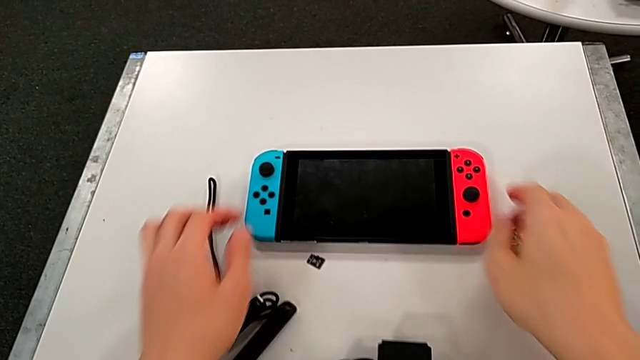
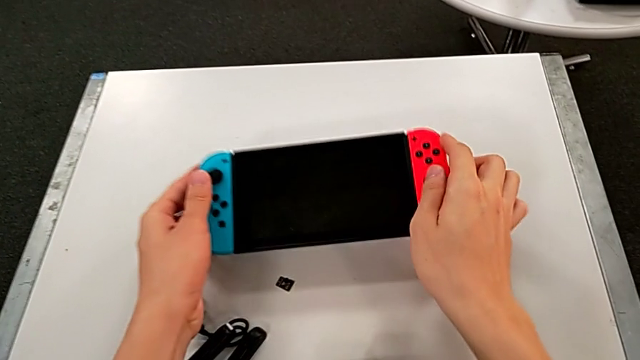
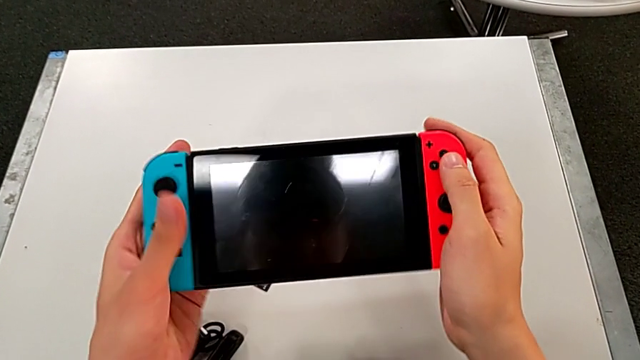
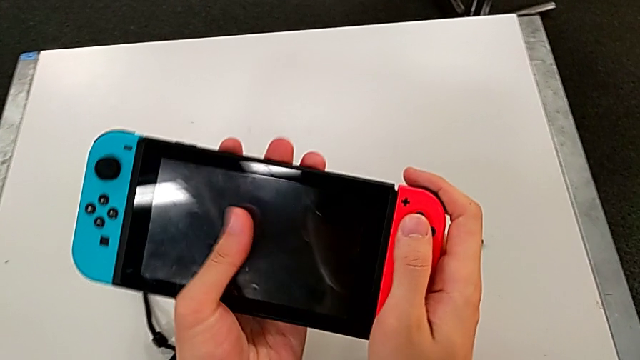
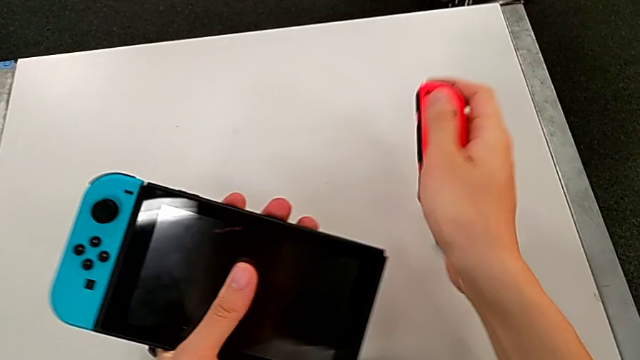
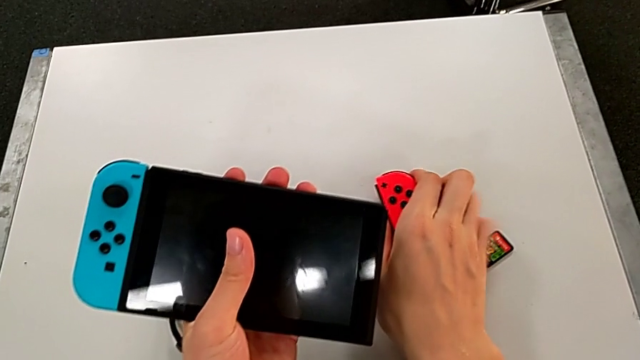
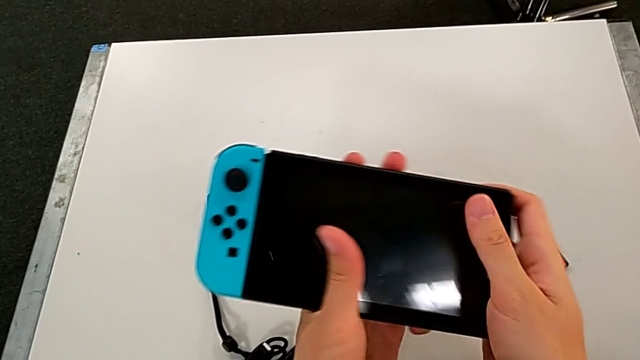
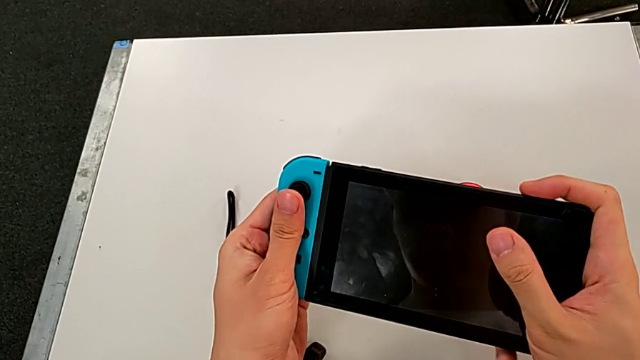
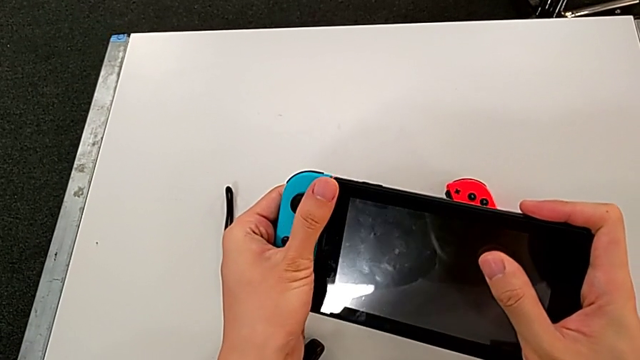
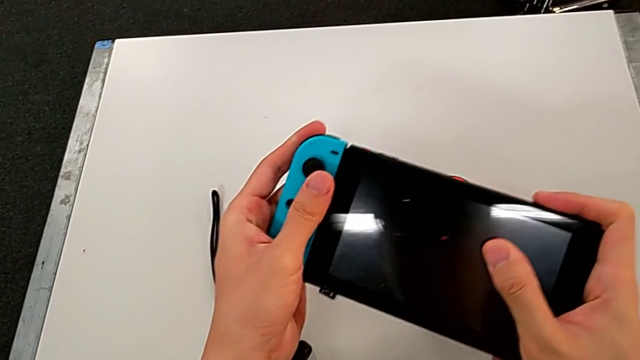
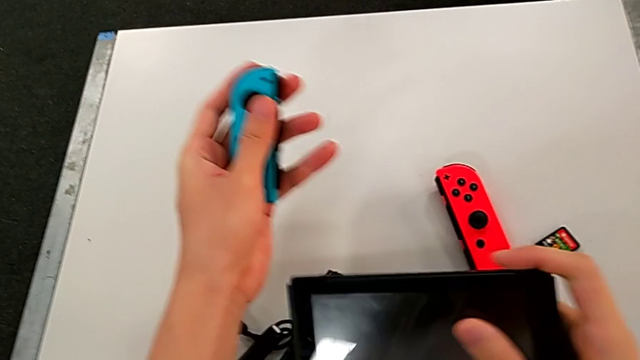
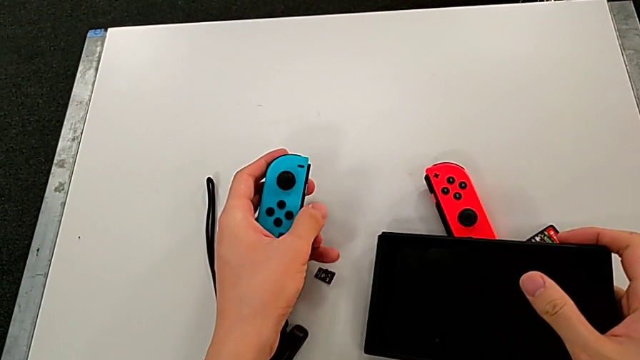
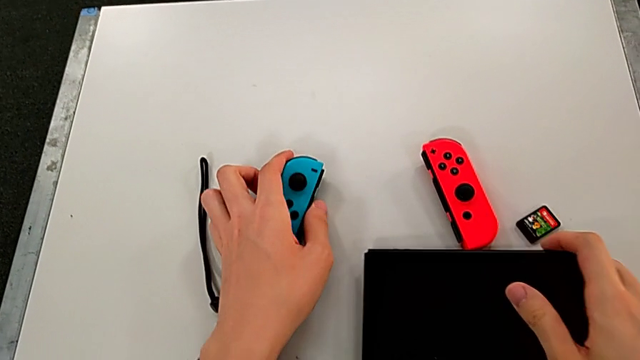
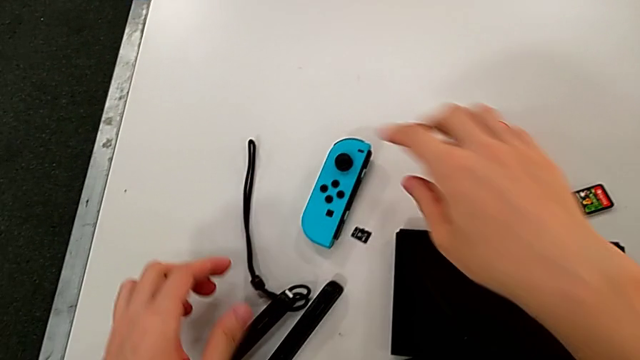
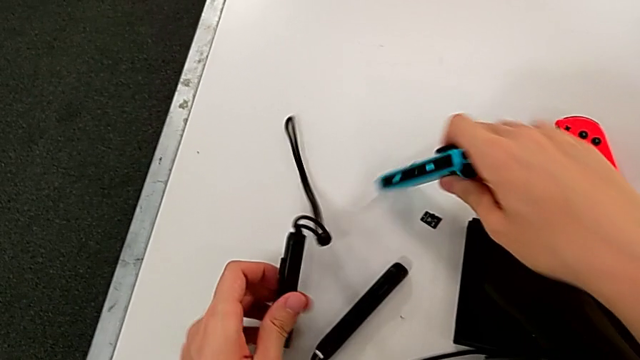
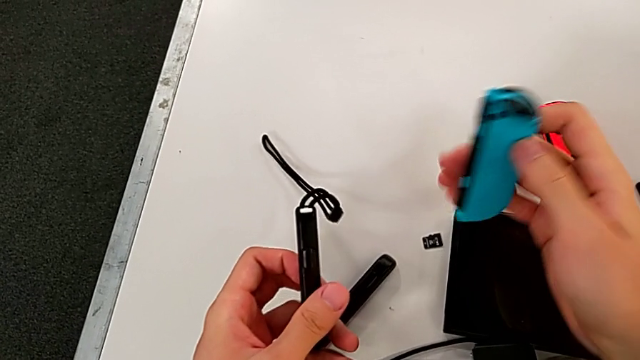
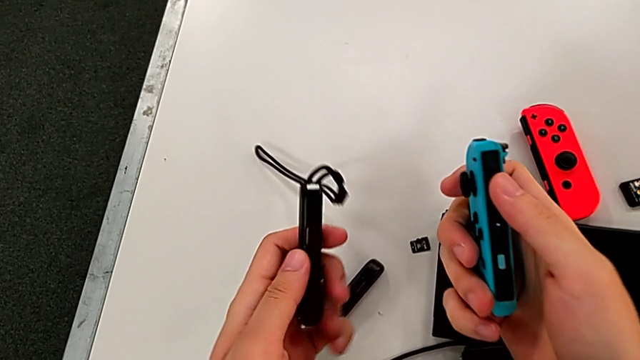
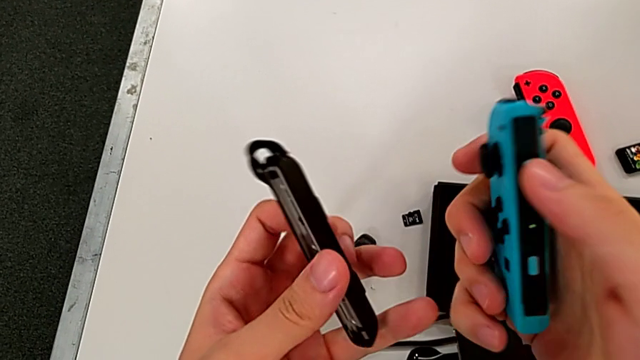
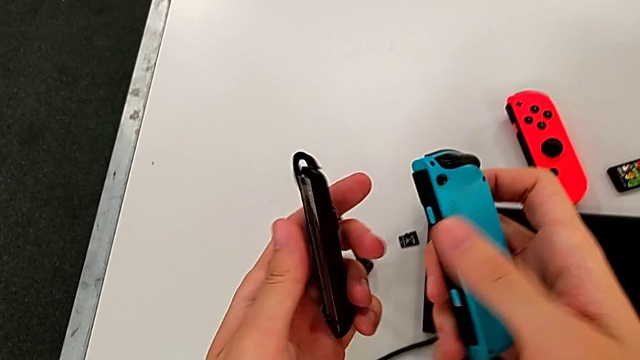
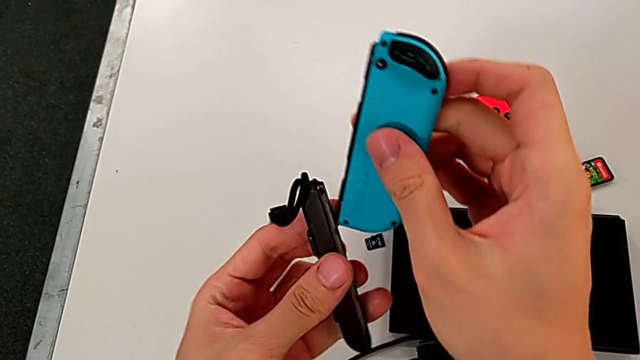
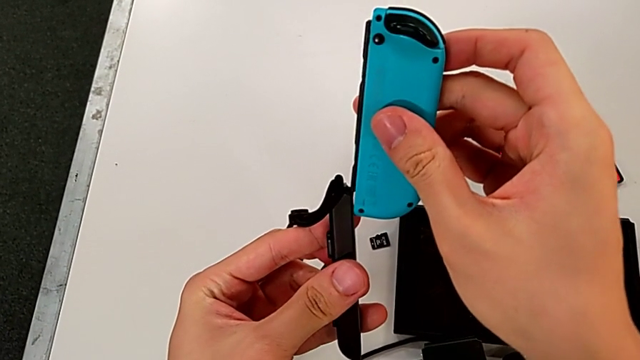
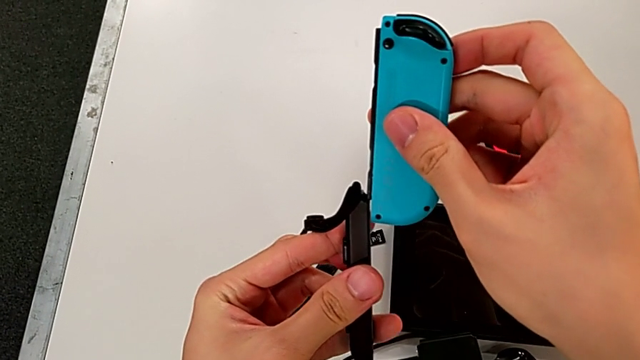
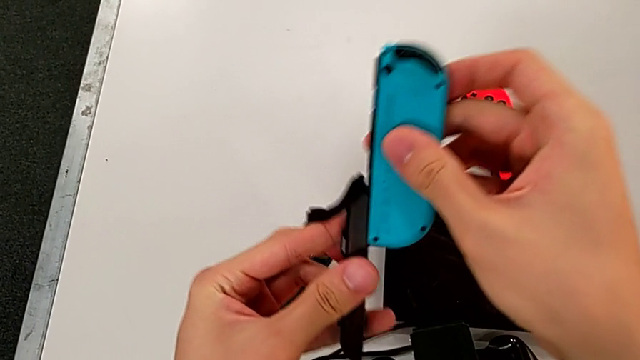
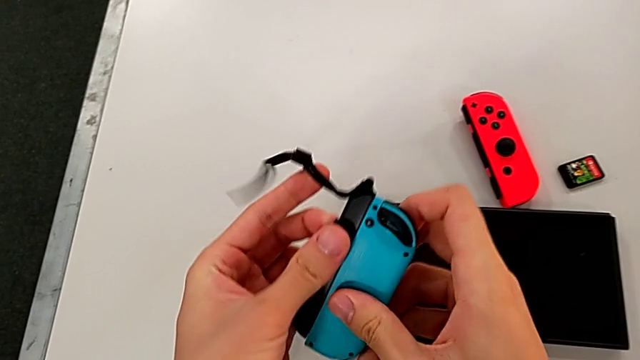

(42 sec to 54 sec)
The camera wearer is inserting the Joy-Con controllers into the Joy-Con straps. They disassemble the red Joy-Con controller, withdraw the blue Joy-Con controller, assemble the Joy-Con strap and wrongly insert the blue Joy-Con controller on the wrong side of the Joy-Con.

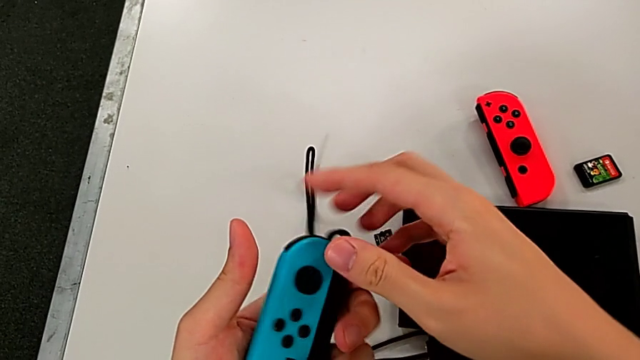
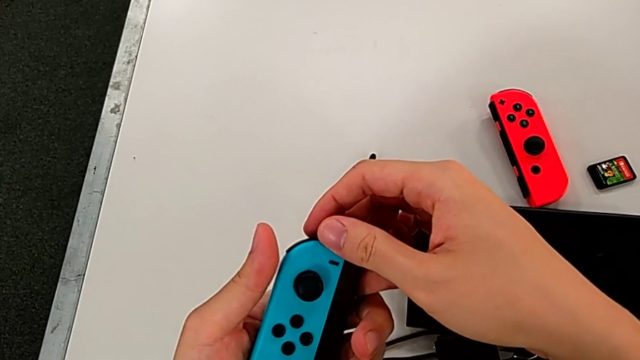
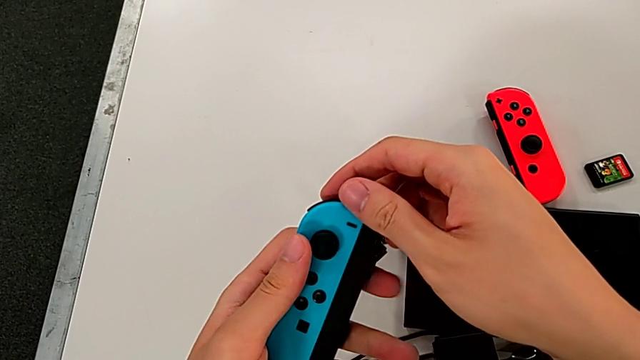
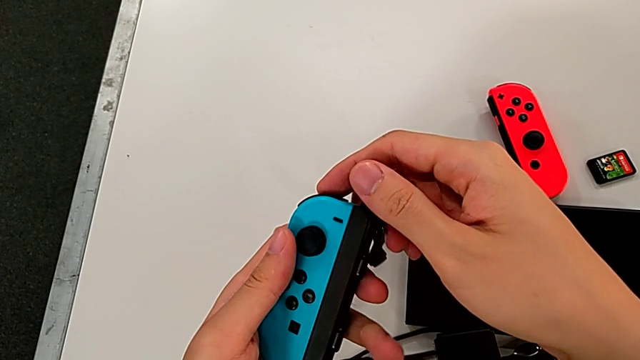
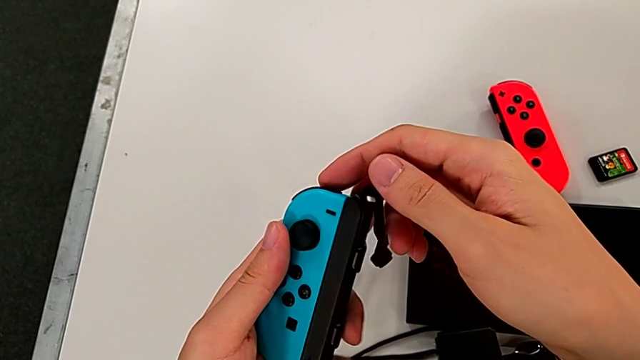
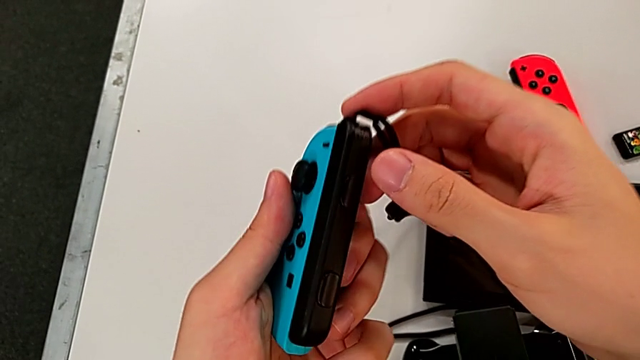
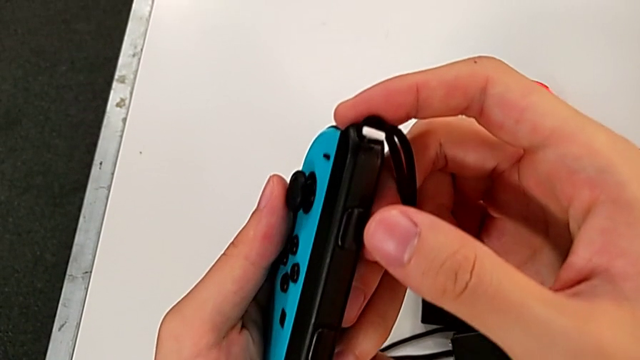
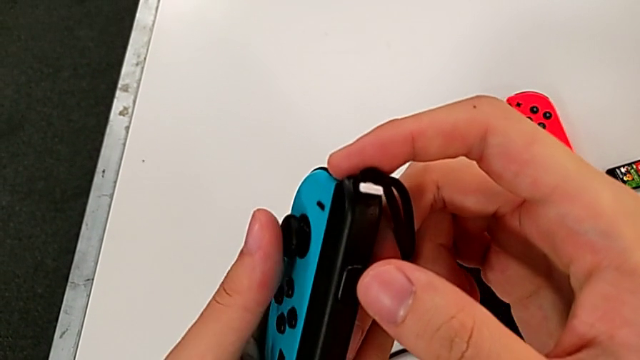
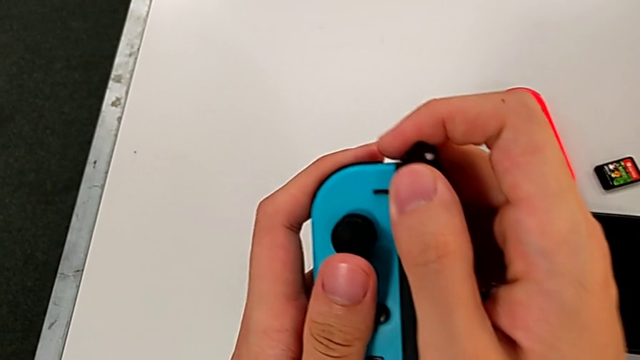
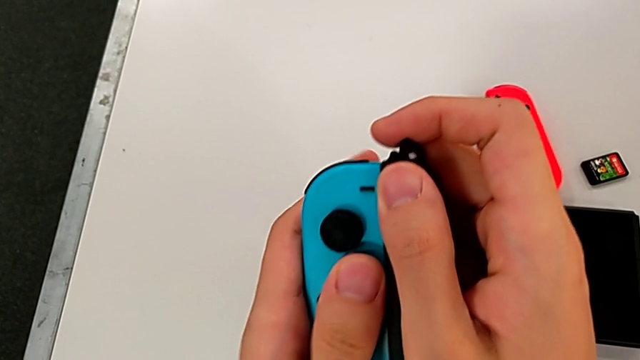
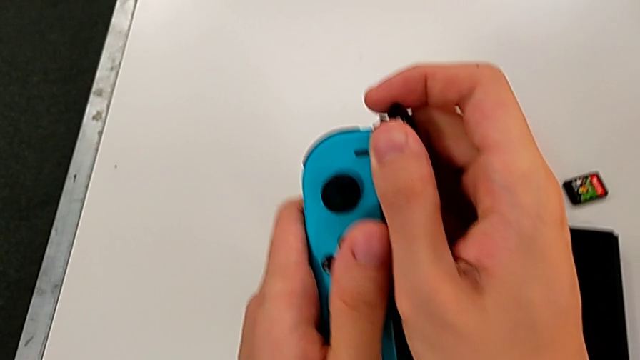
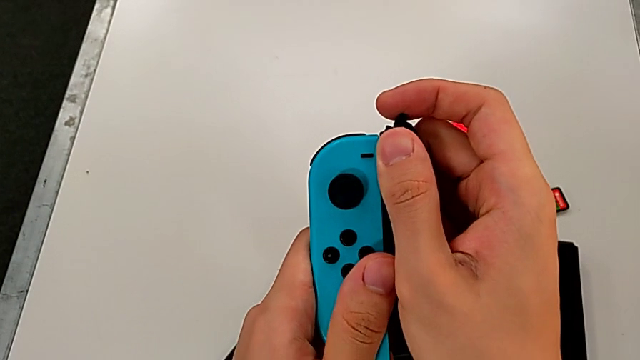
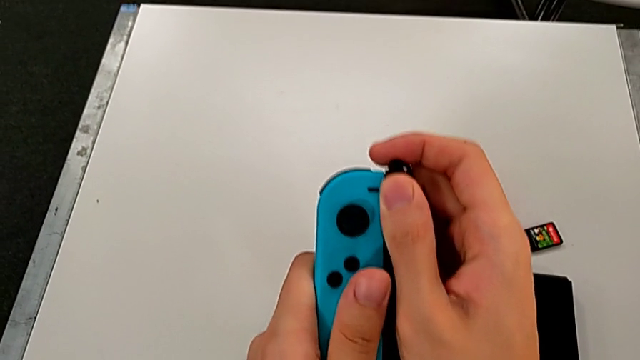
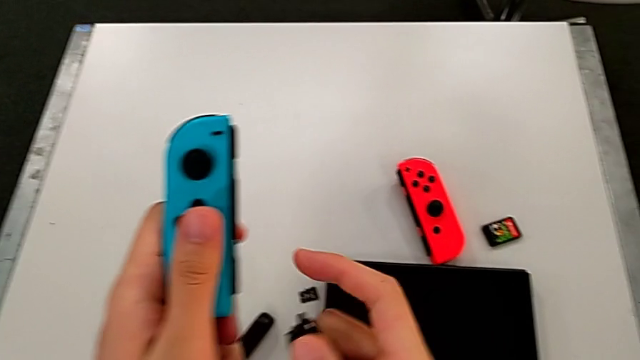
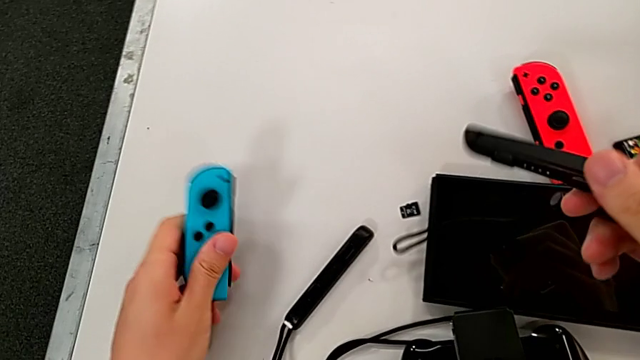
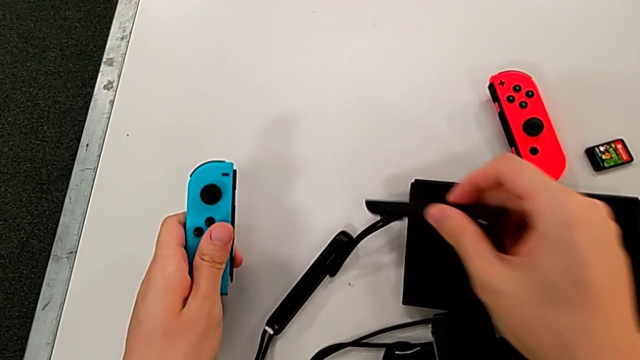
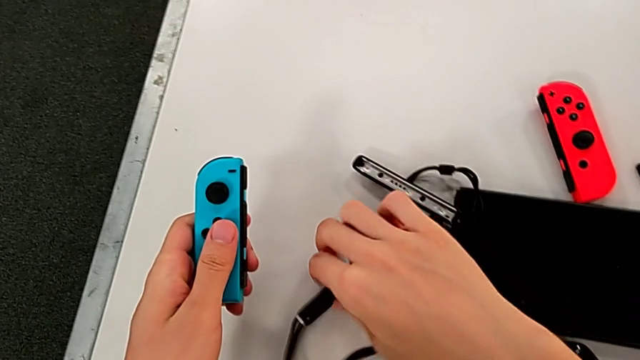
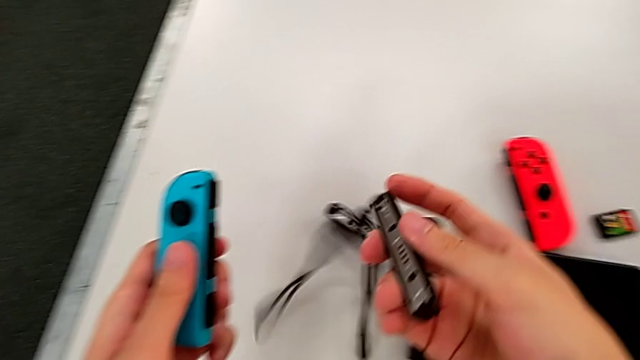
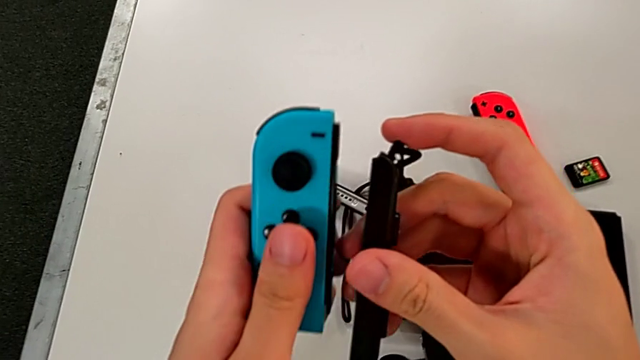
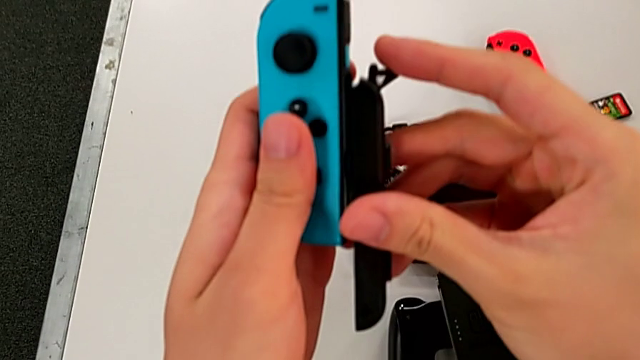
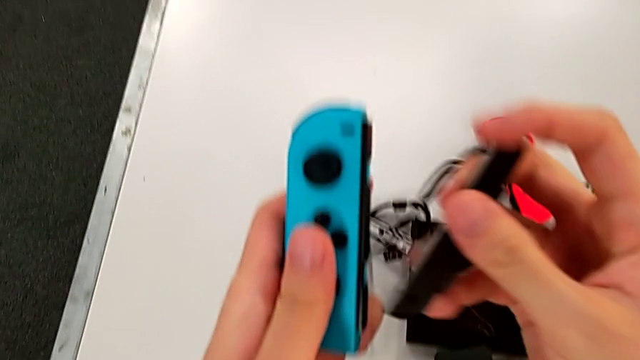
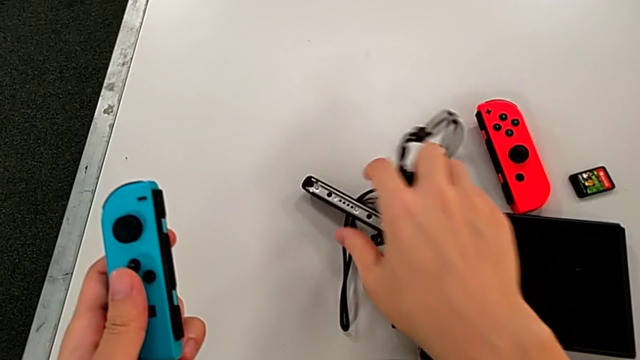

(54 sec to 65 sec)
The camera wearer is inserting the Joy-Con controllers into the Joy-Con straps. They inspect the blue Joy-Con controller, pull the right Joy-Con strap, place it and insert it.
